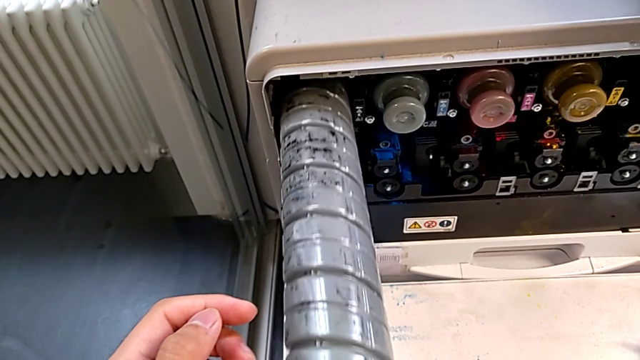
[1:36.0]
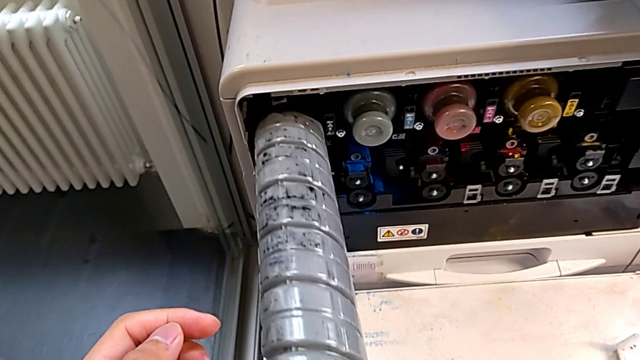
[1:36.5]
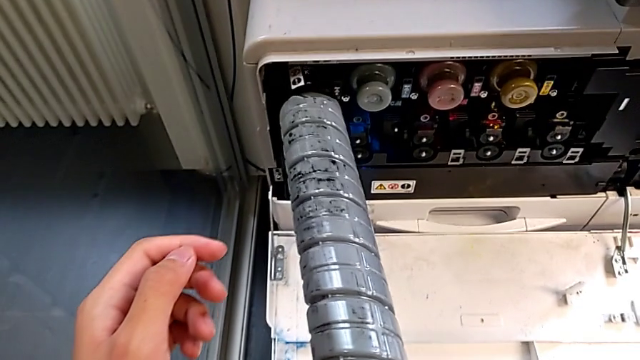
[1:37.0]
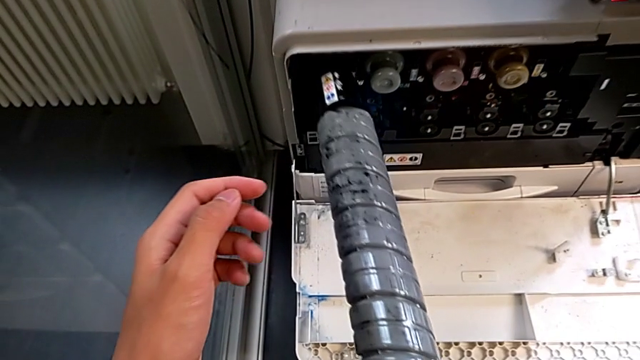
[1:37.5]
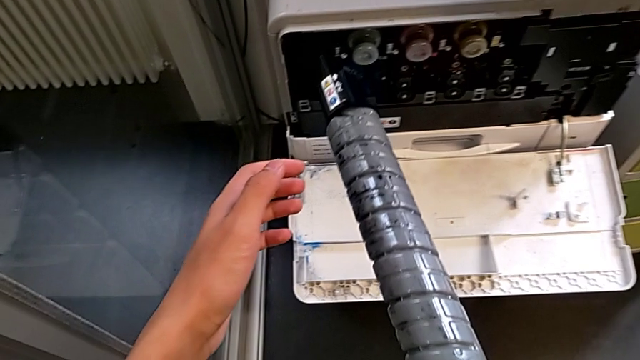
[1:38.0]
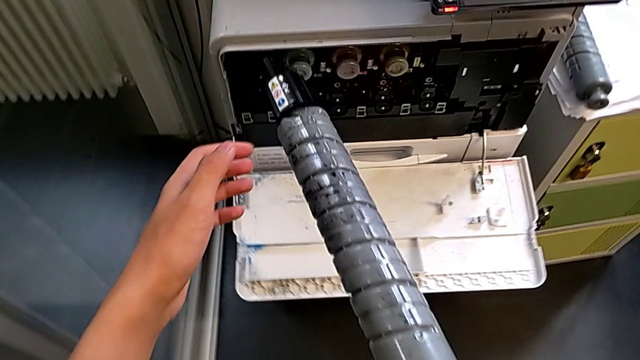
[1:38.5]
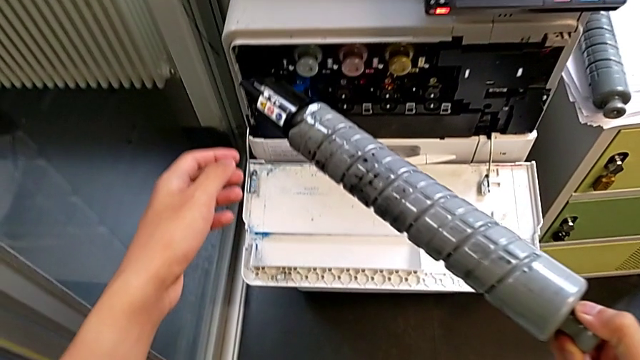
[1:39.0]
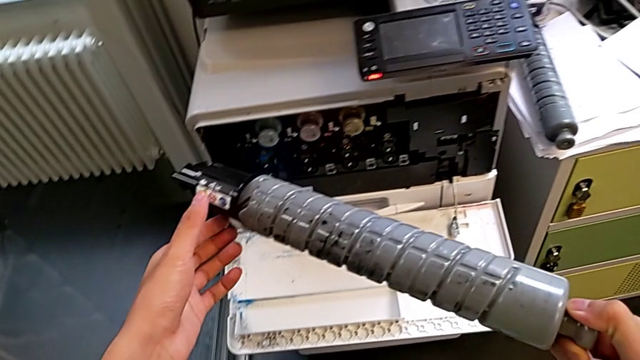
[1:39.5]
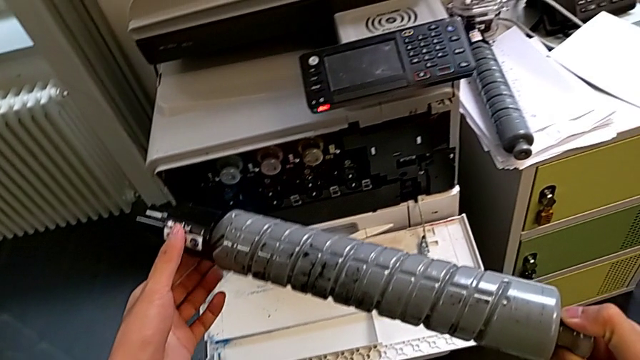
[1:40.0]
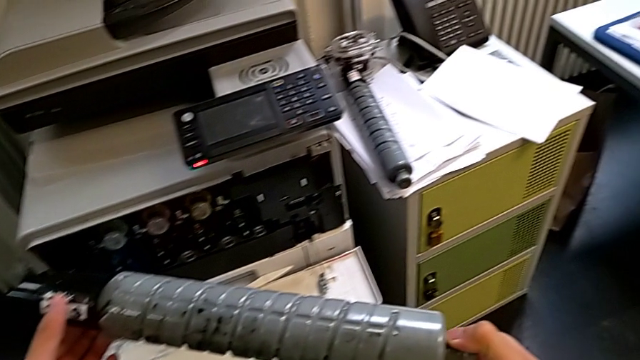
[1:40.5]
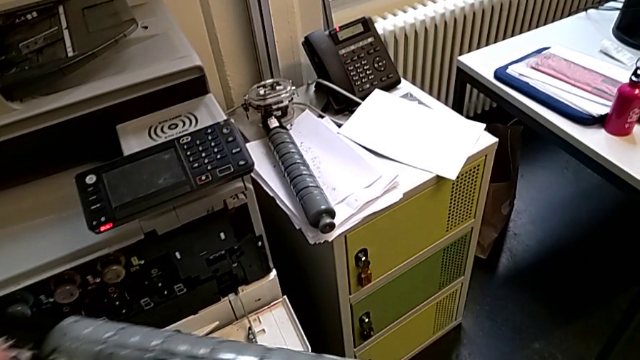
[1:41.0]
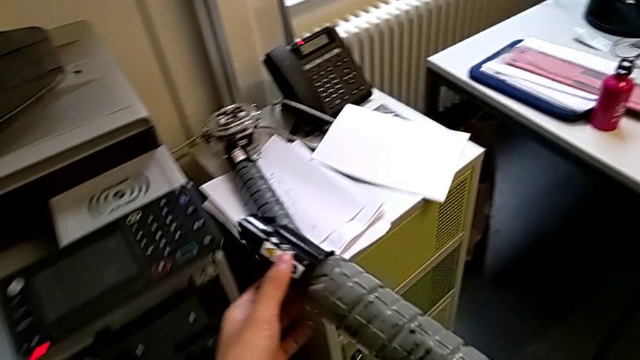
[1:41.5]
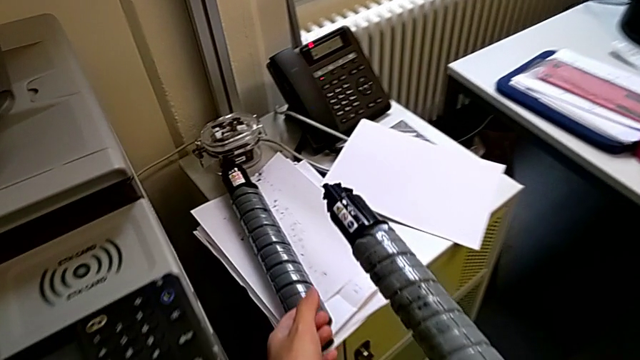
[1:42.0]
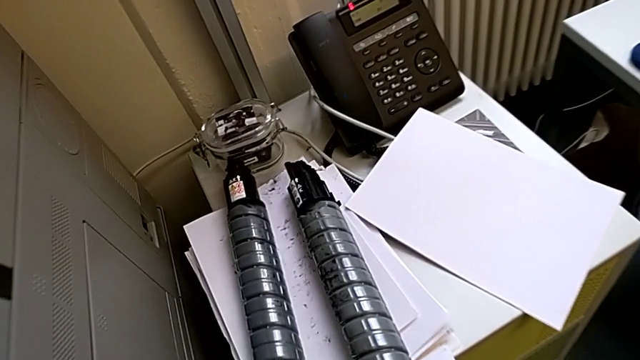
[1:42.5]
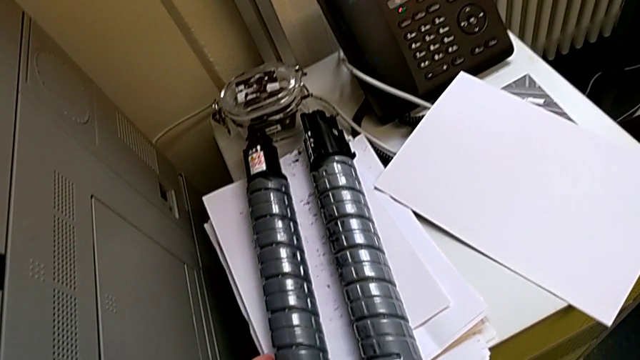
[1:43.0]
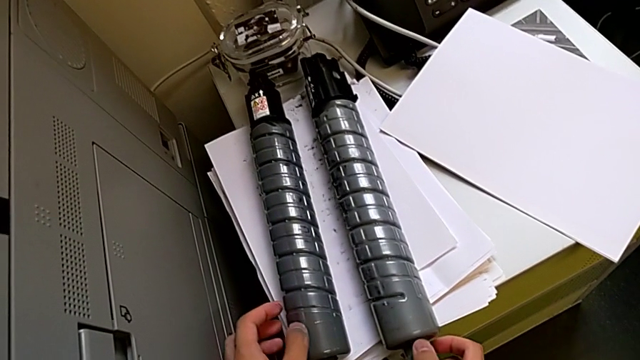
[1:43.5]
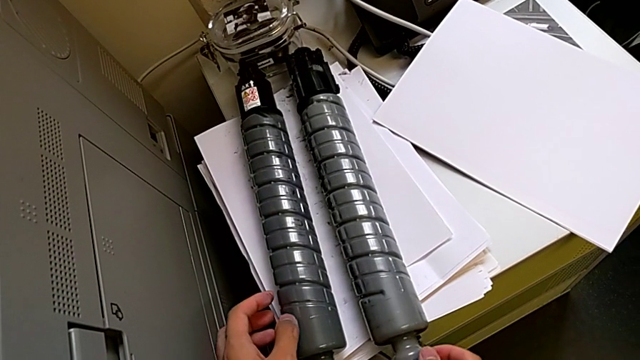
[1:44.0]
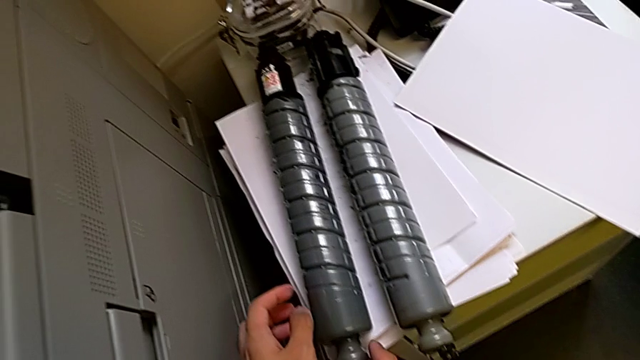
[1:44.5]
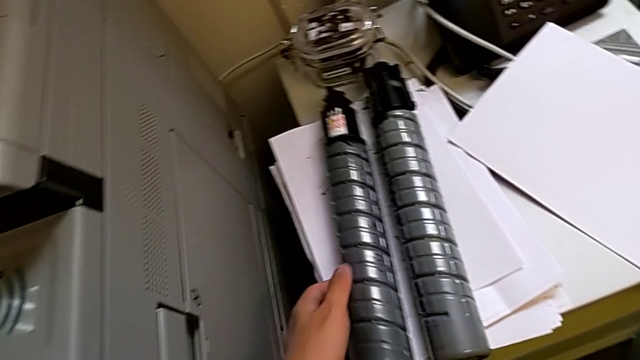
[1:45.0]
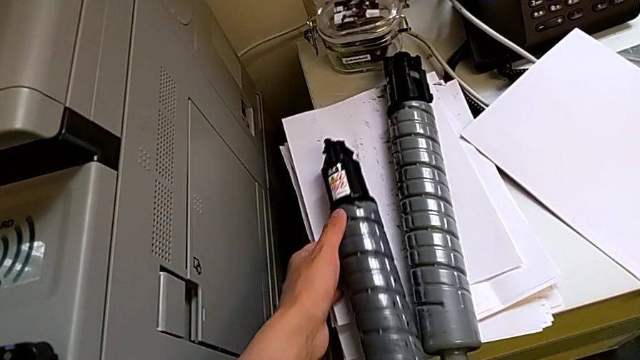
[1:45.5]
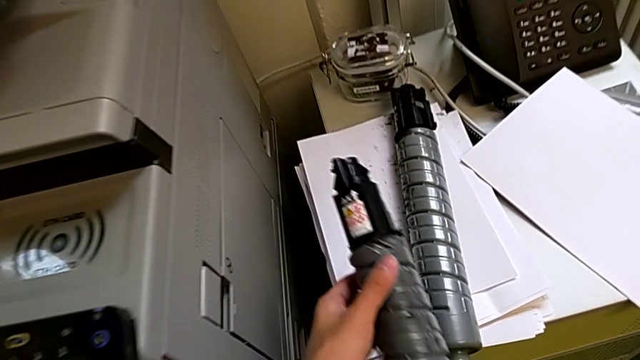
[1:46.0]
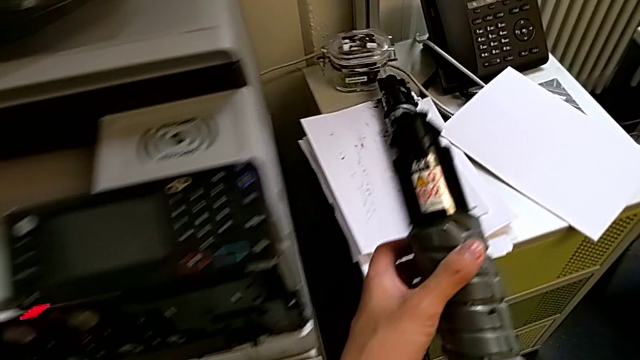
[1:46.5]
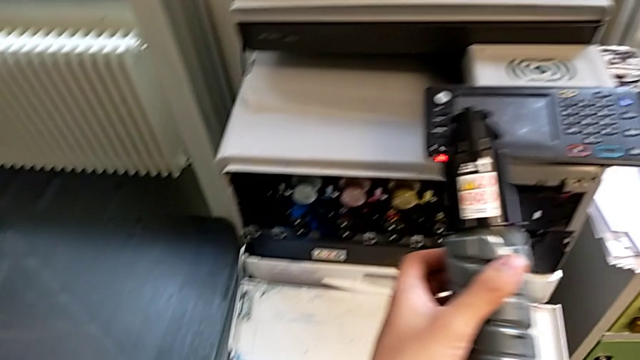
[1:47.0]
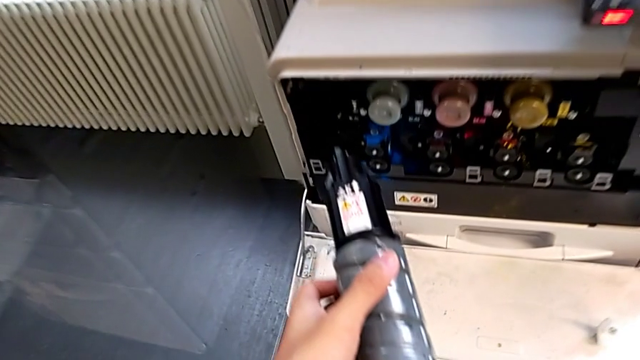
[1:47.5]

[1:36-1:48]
The camera wearer is exchanging a black ink cartridge. They withdraw the old ink cartridge, grab it, approach it, place it, grab the new ink cartridge and approach it.

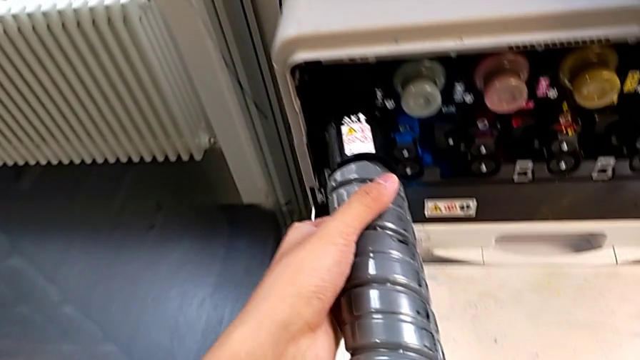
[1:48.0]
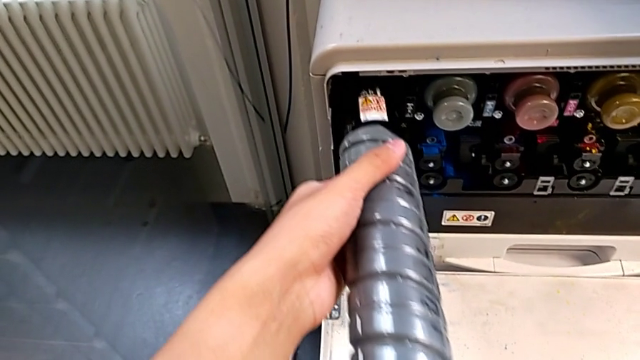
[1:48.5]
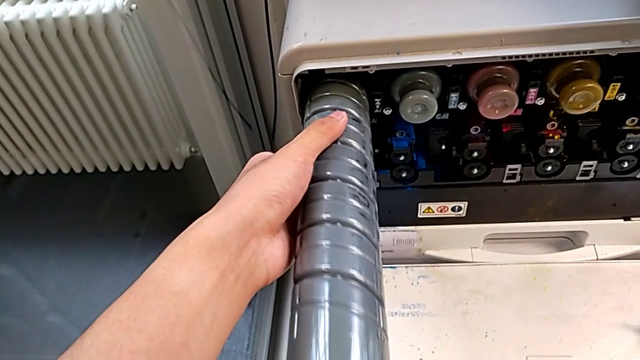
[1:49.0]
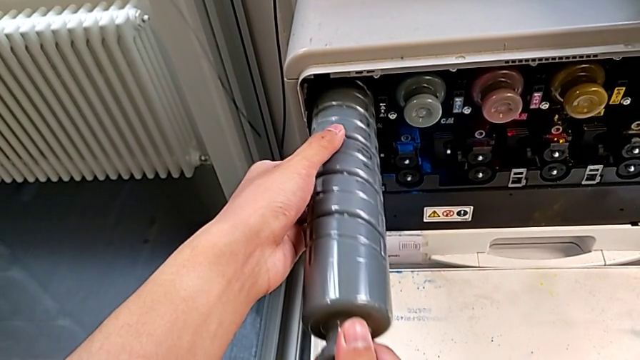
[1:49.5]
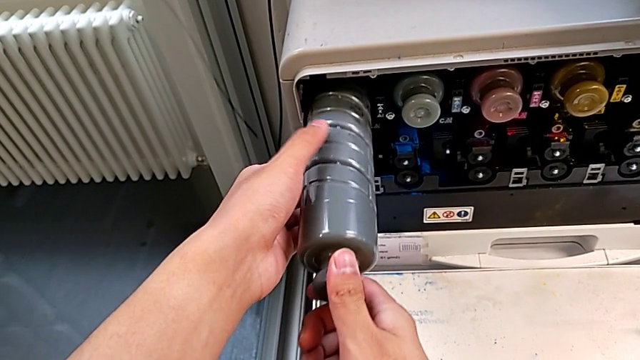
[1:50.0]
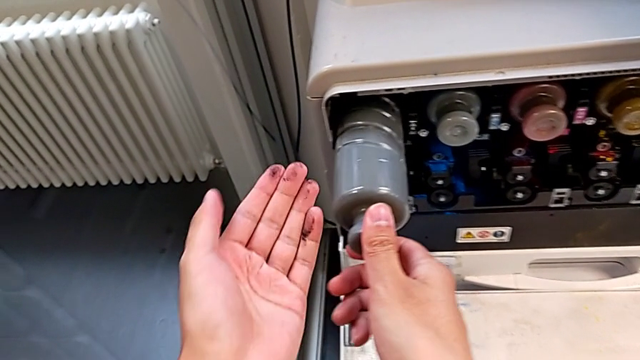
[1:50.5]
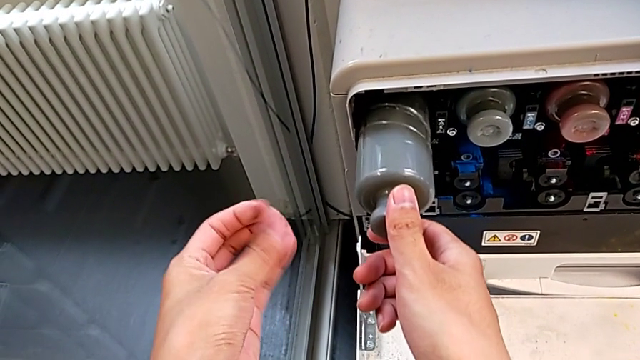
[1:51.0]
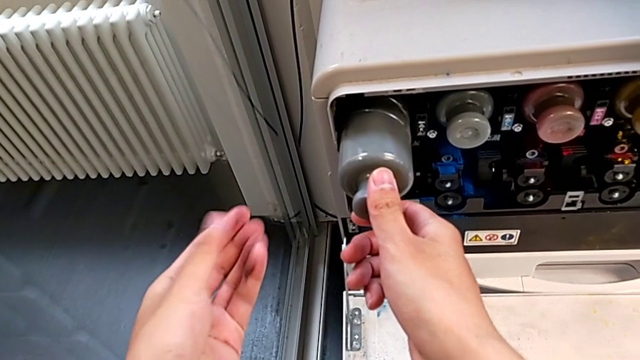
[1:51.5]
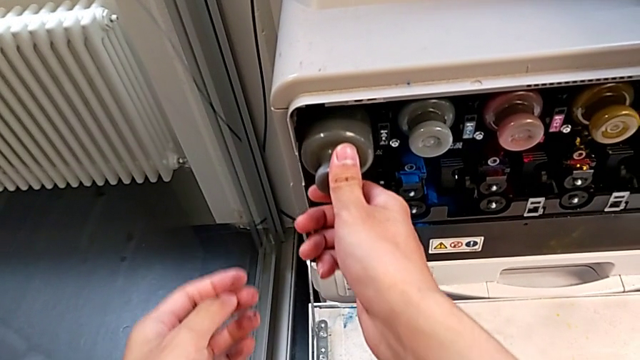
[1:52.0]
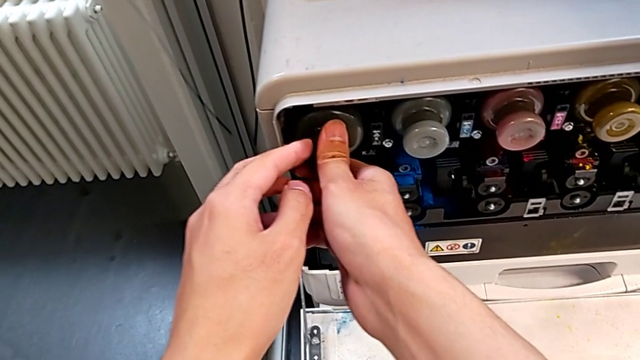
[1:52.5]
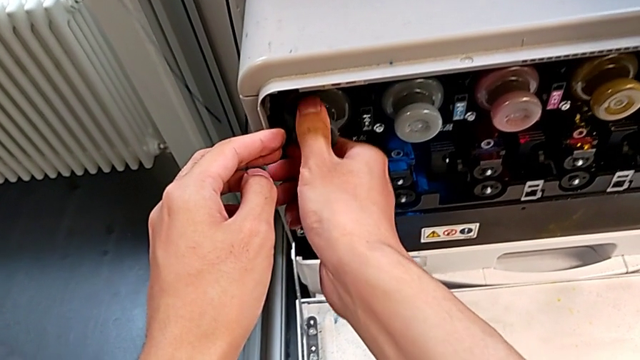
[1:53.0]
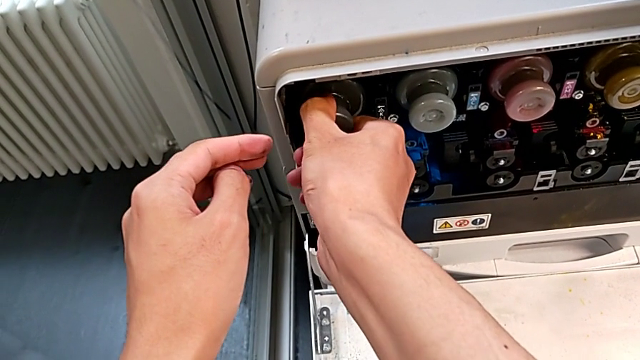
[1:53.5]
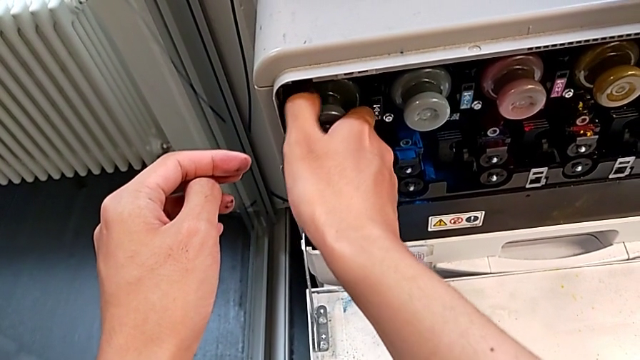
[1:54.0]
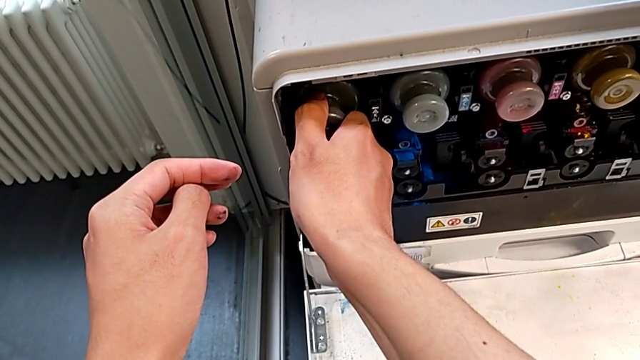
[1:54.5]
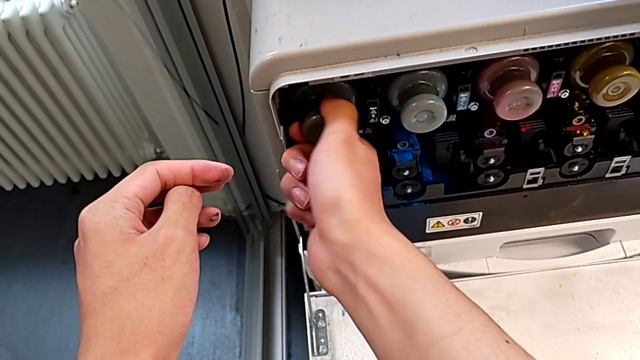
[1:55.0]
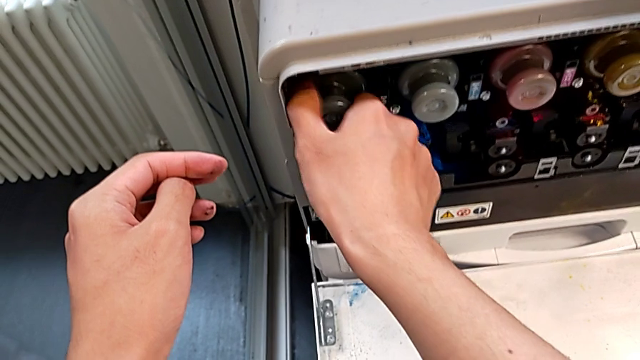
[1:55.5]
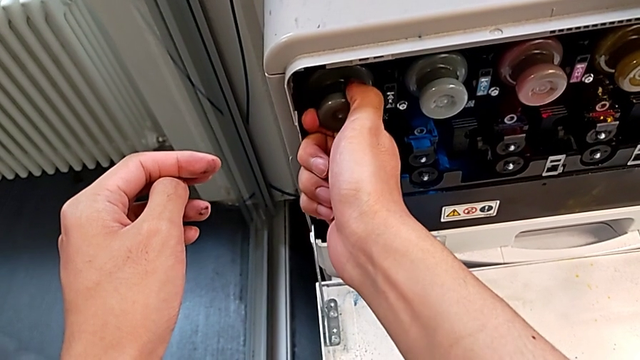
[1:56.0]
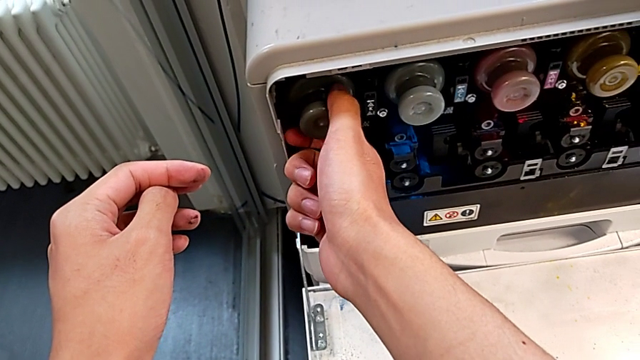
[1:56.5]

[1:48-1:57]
The camera wearer is exchanging a black ink cartridge. They insert the new ink cartridge, push it, grab it and wrongly rotate it.
